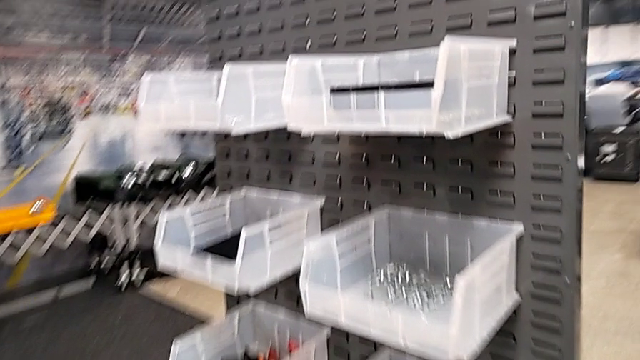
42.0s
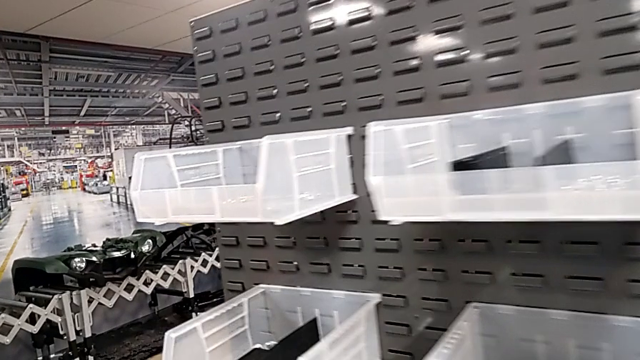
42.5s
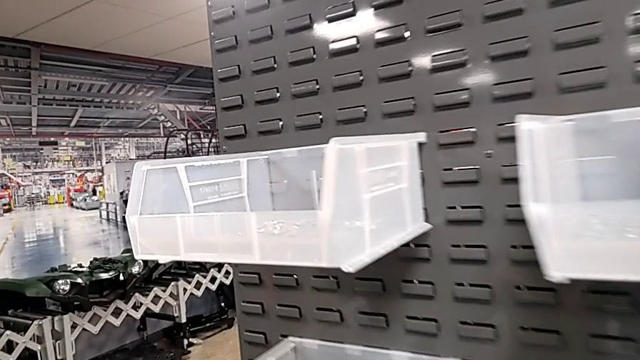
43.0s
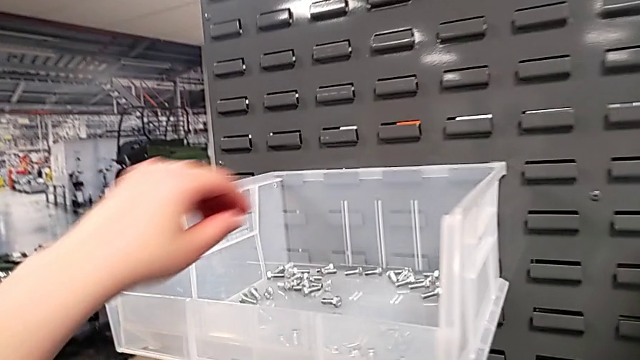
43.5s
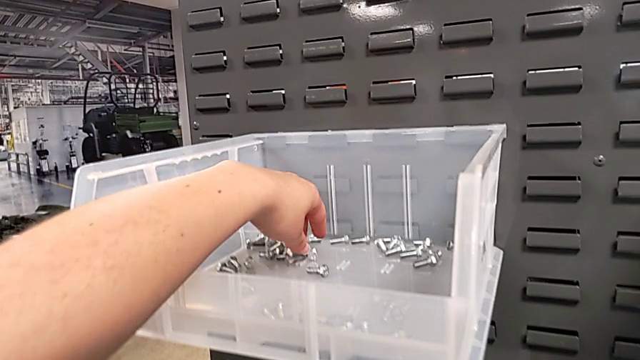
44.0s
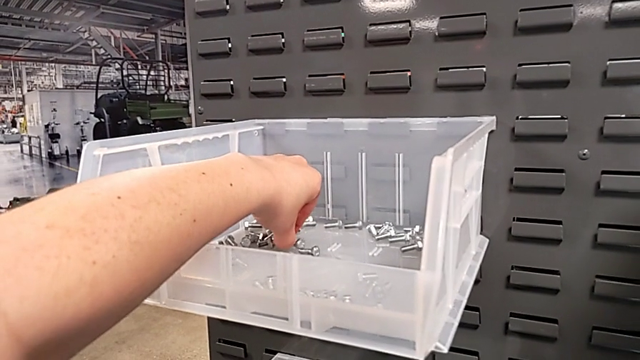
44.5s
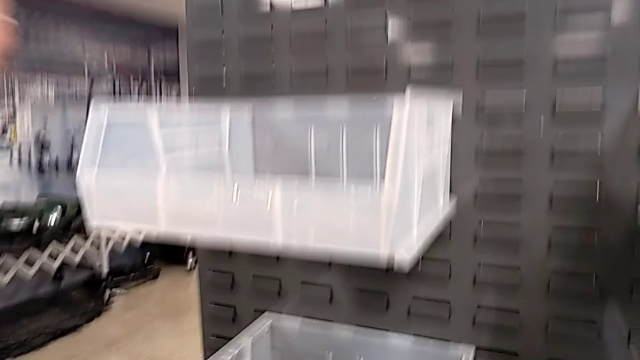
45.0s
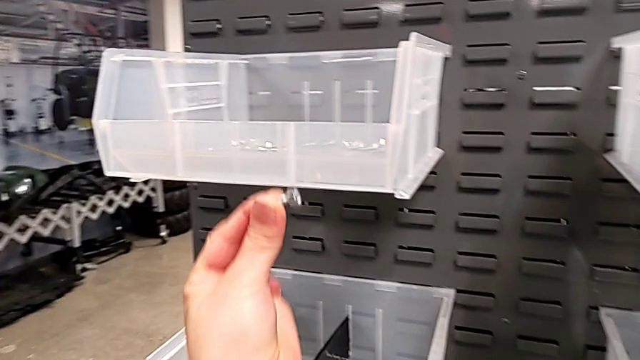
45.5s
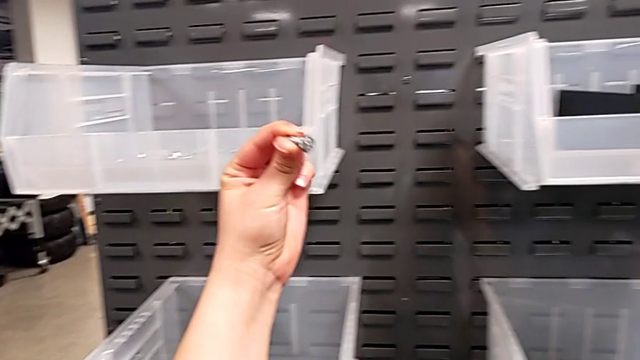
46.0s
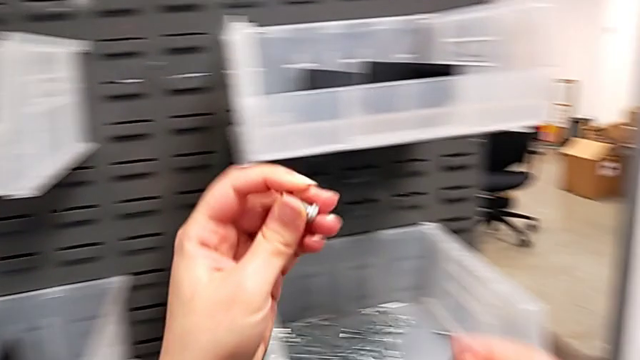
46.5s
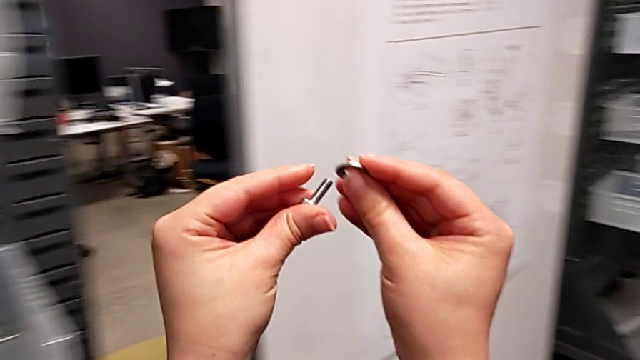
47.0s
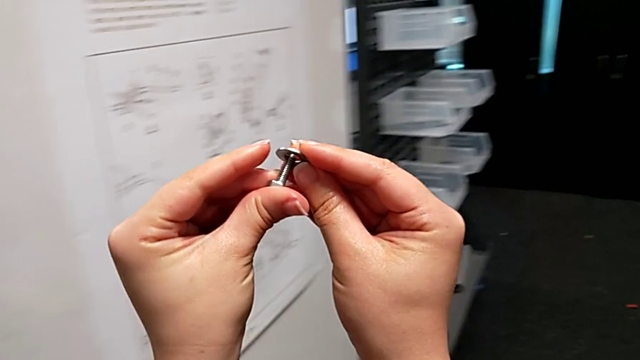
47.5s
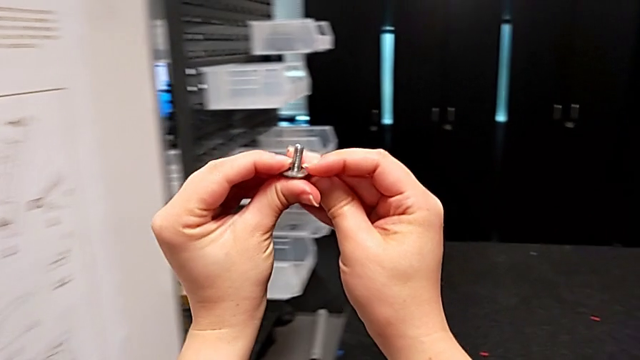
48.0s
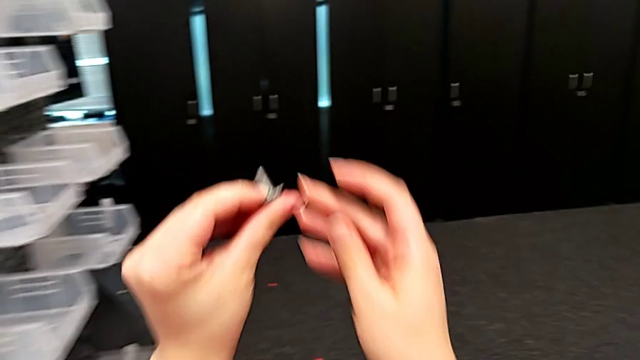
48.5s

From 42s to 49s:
The camera wearer grabs a bolt. They grab the bolt and insert the washer.

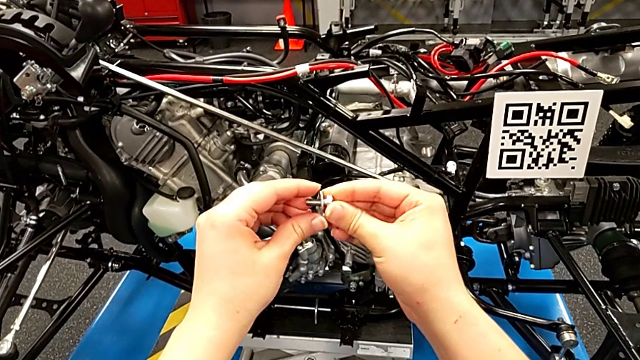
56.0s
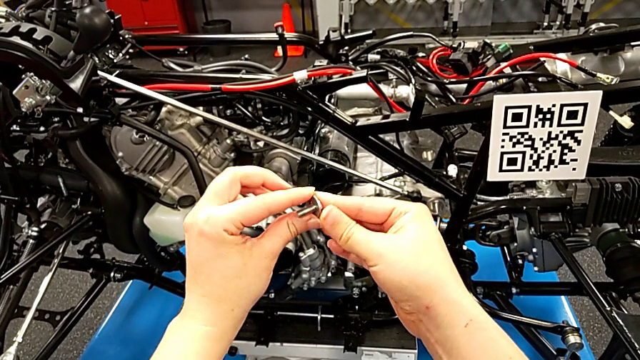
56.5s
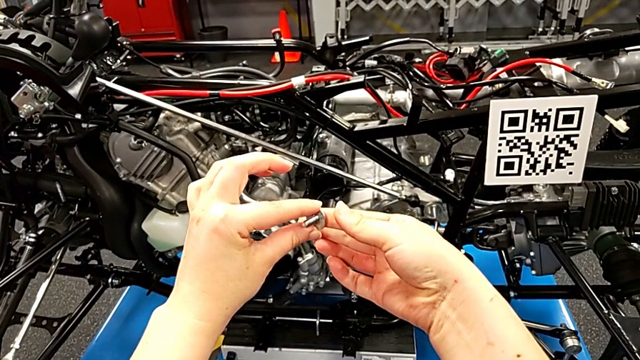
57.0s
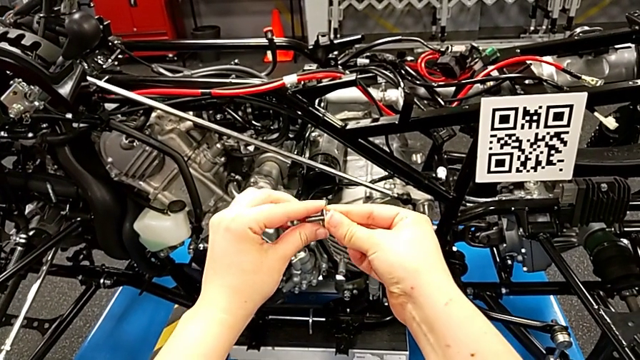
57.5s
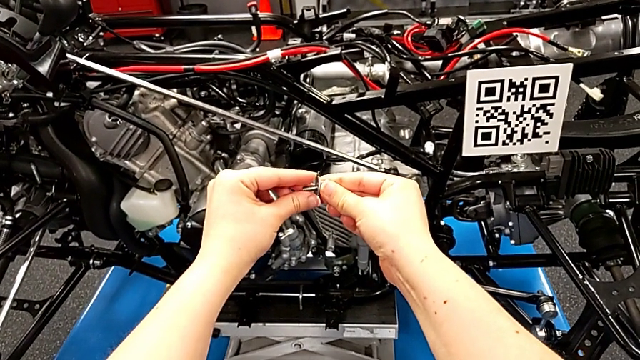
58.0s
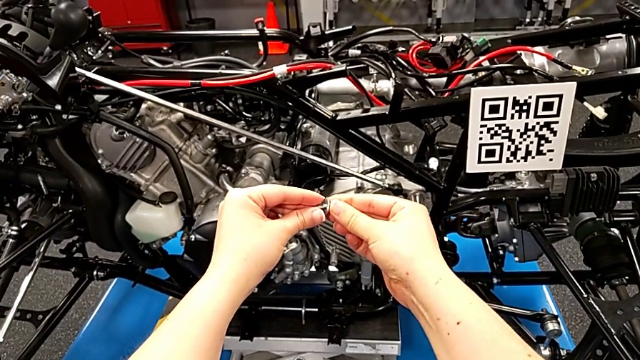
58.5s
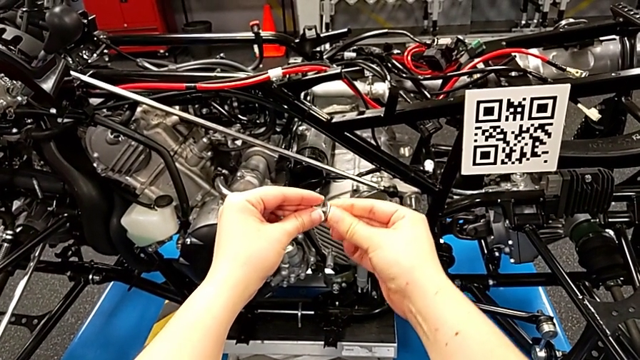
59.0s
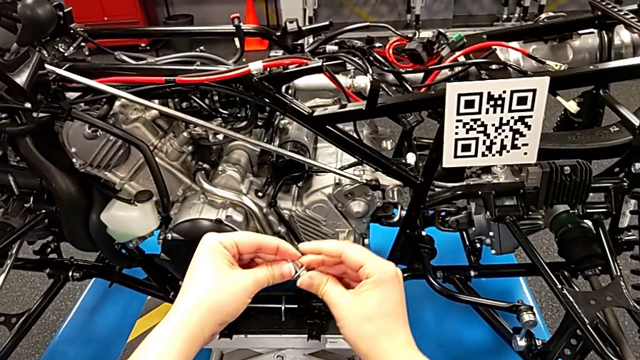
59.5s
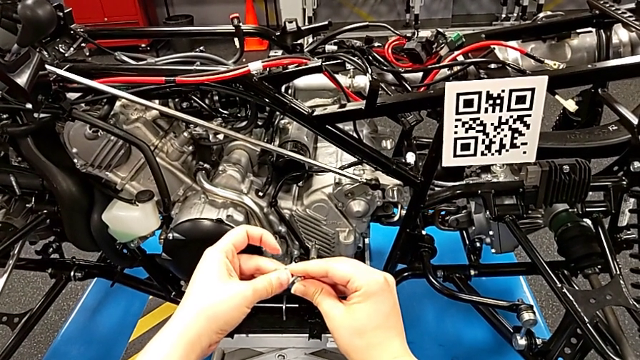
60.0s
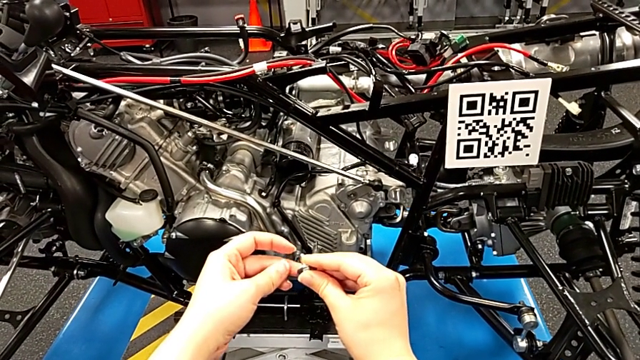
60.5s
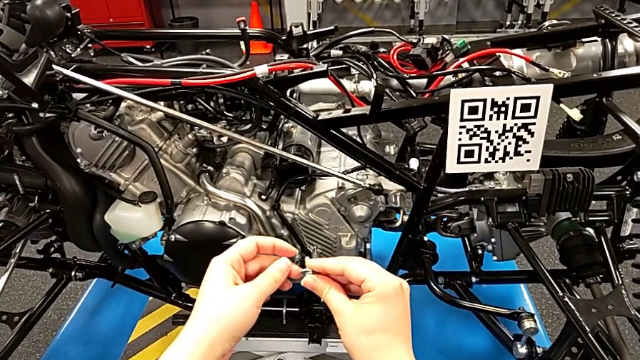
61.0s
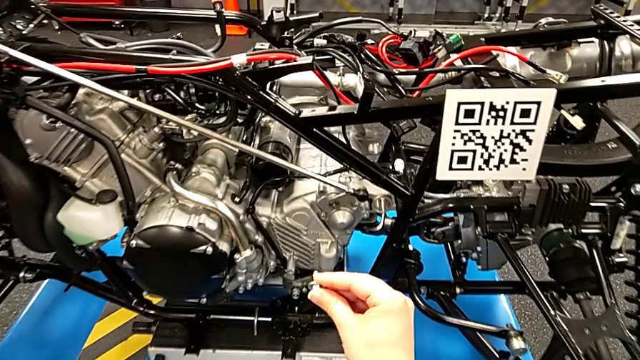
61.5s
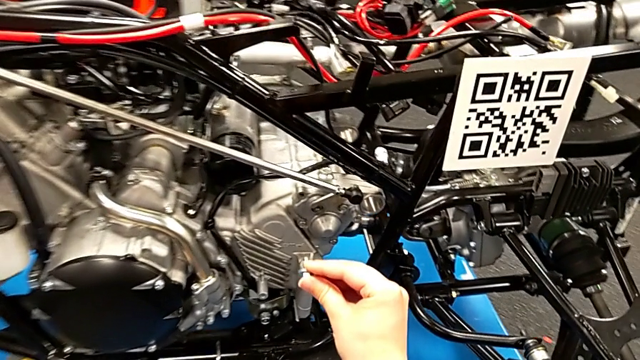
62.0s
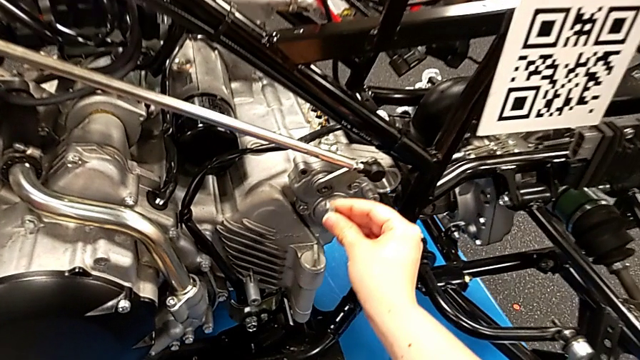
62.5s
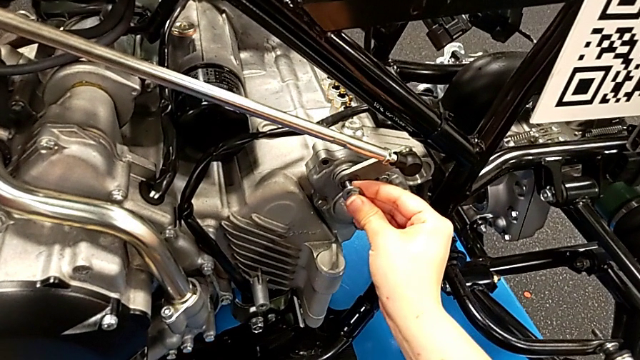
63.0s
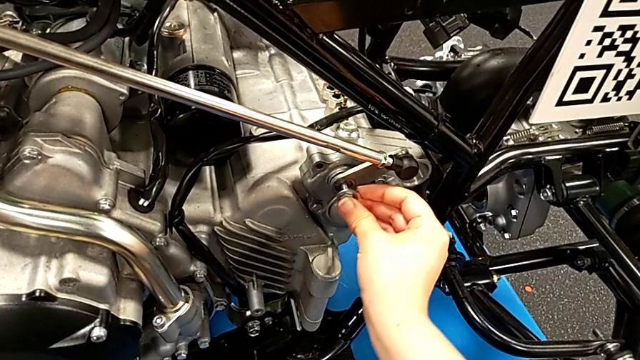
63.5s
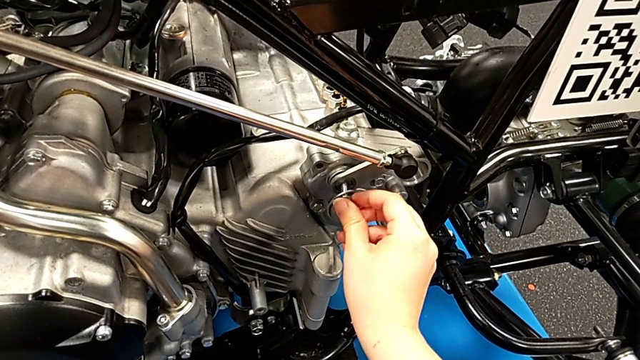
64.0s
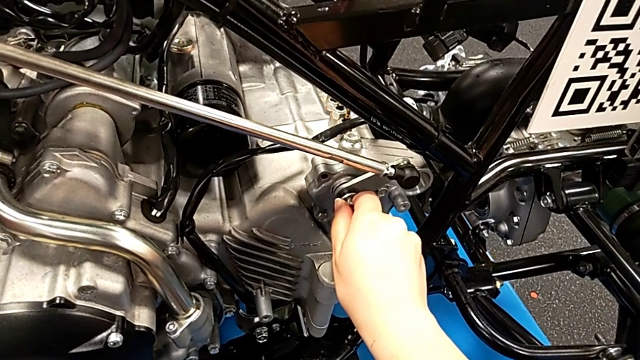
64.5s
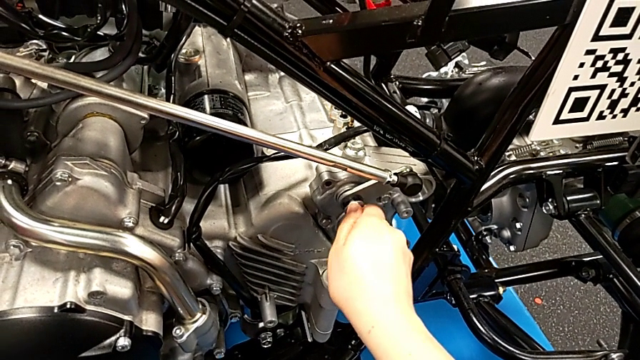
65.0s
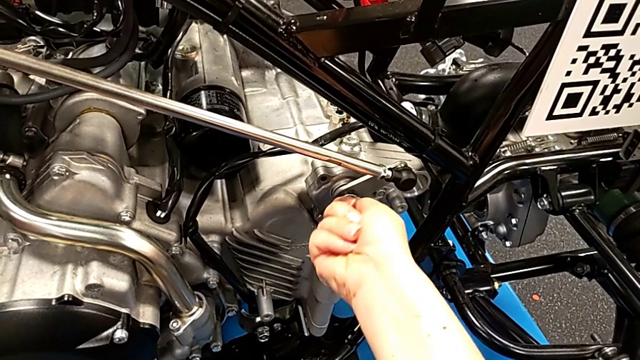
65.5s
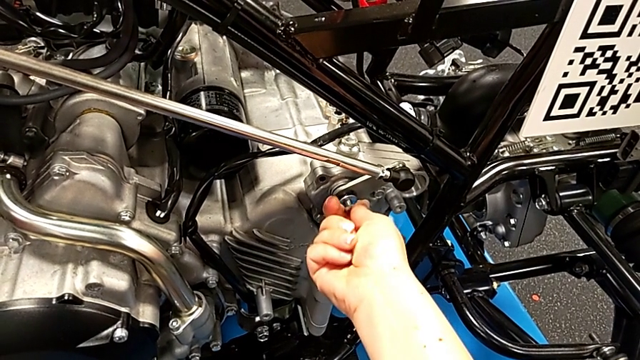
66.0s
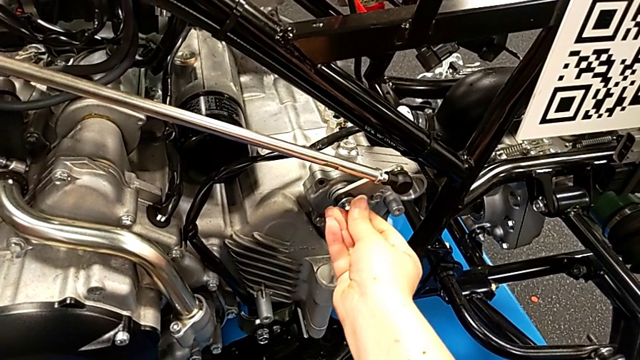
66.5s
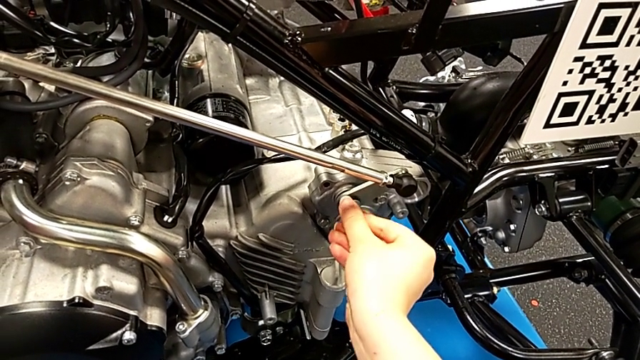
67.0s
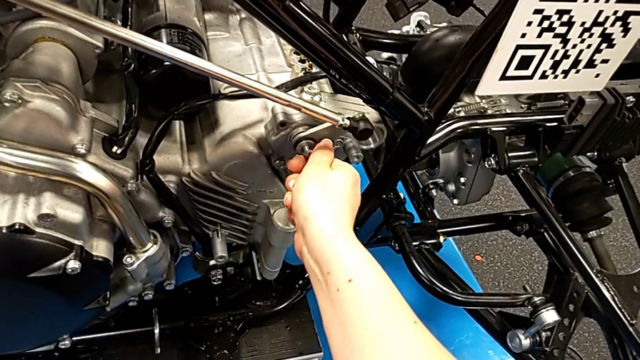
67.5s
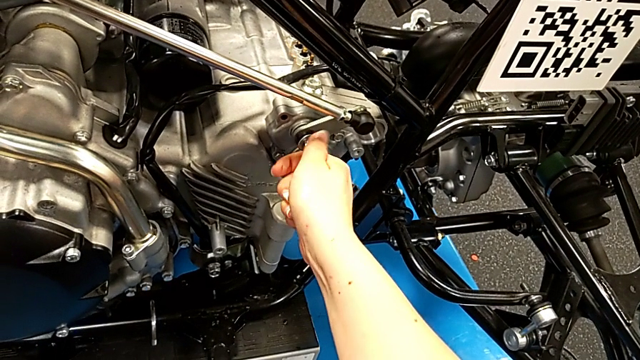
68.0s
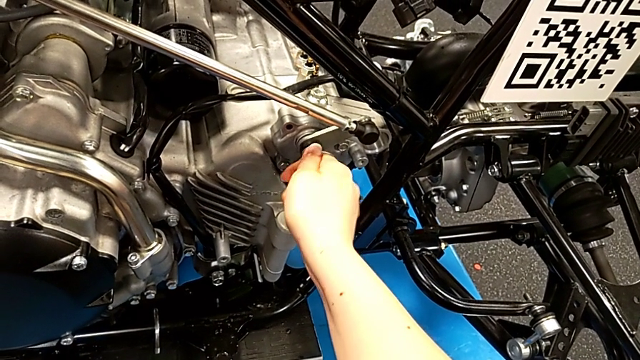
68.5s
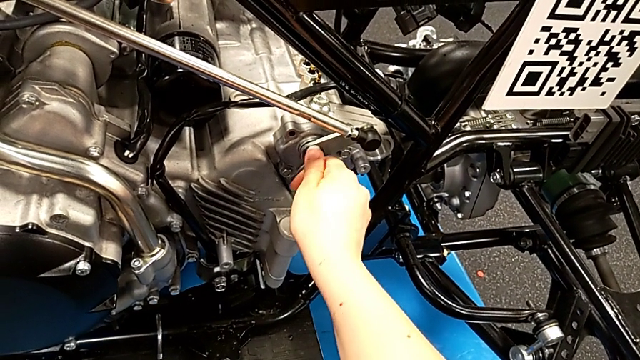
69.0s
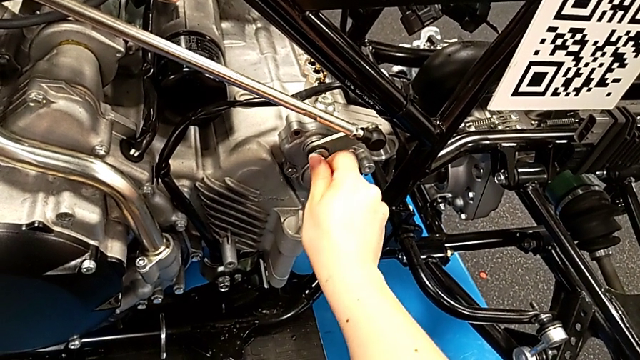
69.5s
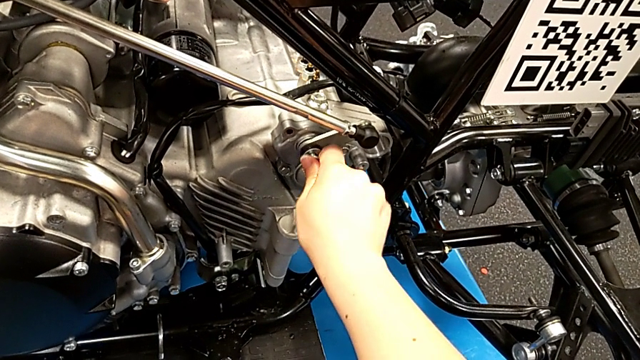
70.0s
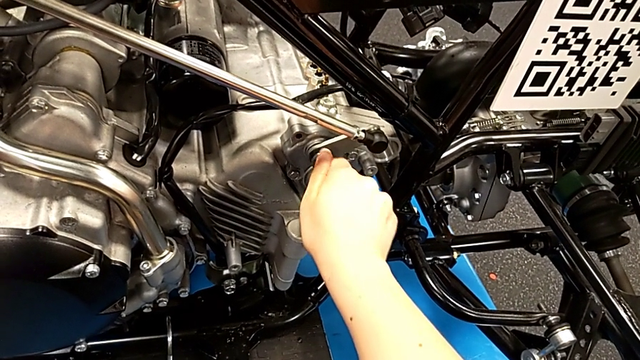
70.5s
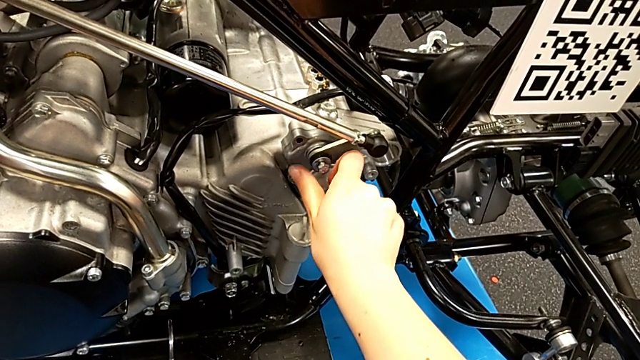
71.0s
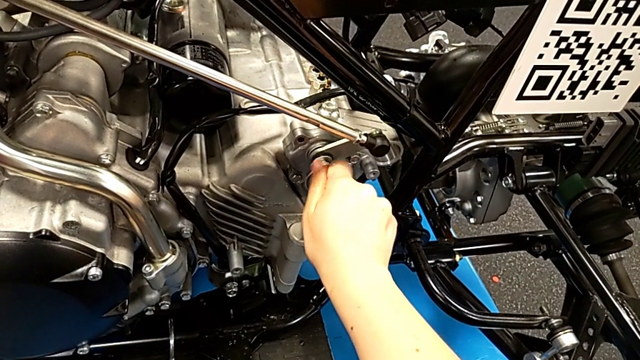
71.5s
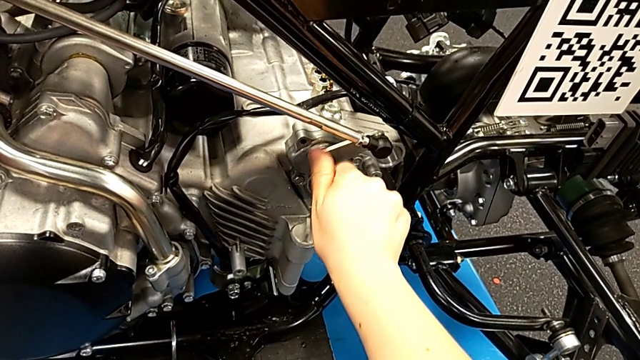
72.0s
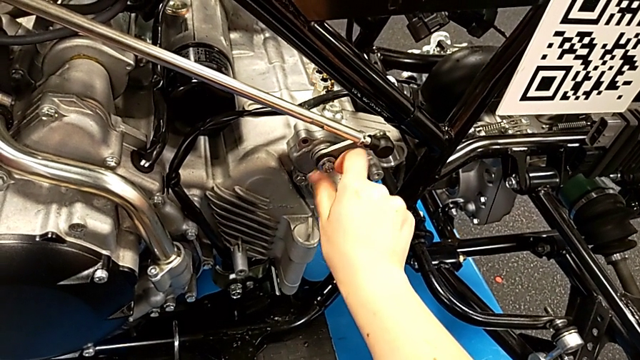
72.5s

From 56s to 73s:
The camera wearer is inserting the bolt. They inspect the bolt, approach the peg, insert the bolt and begin to screw it.
